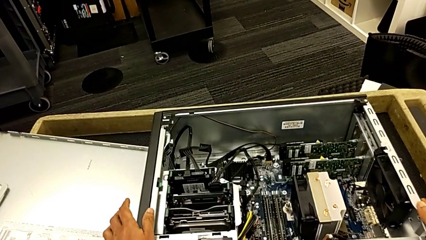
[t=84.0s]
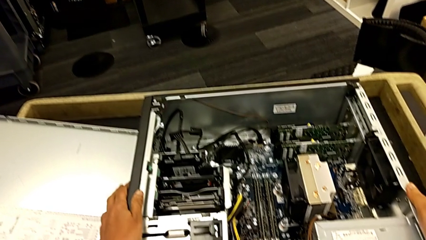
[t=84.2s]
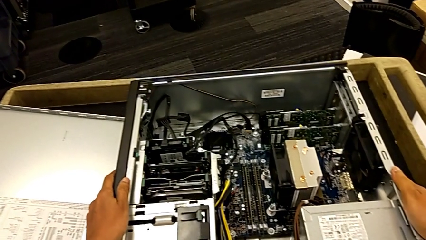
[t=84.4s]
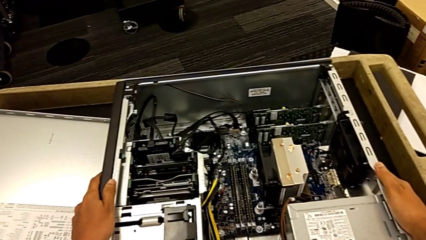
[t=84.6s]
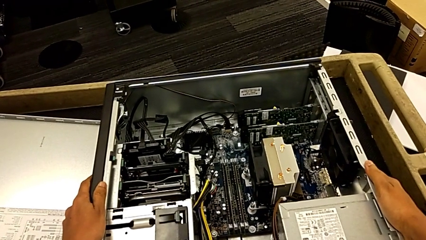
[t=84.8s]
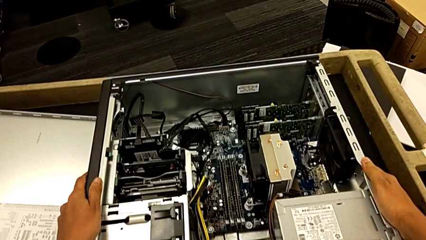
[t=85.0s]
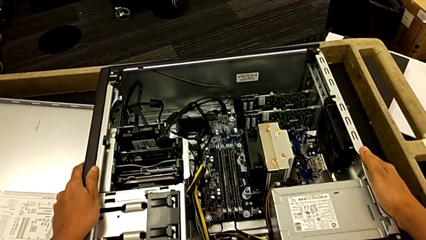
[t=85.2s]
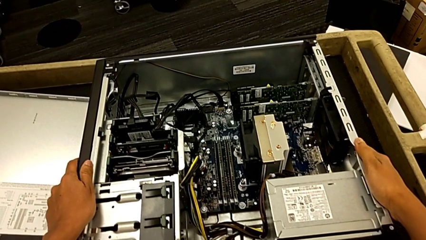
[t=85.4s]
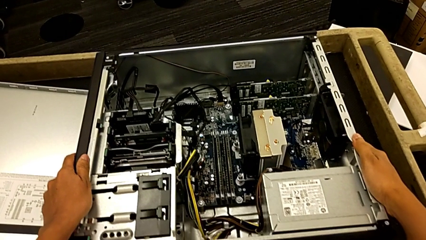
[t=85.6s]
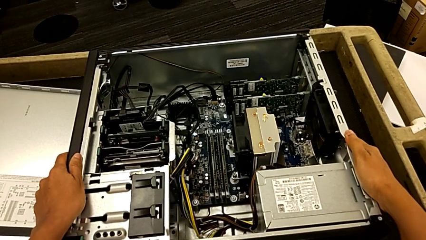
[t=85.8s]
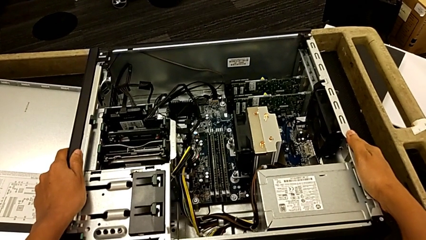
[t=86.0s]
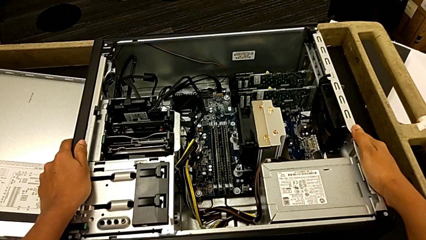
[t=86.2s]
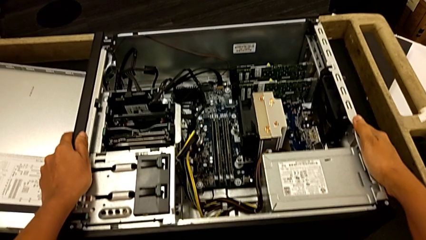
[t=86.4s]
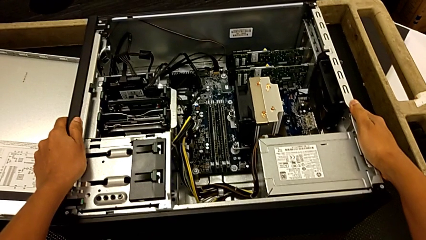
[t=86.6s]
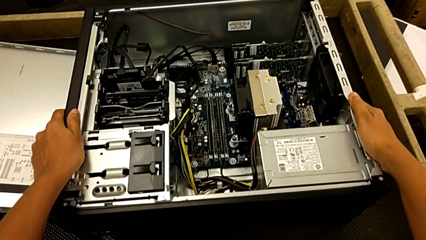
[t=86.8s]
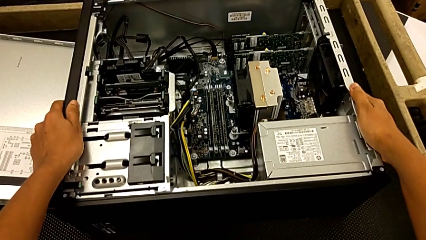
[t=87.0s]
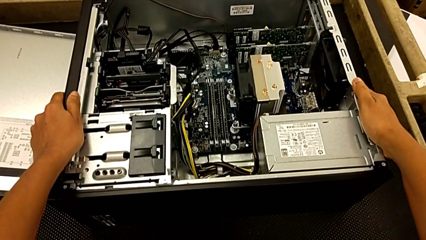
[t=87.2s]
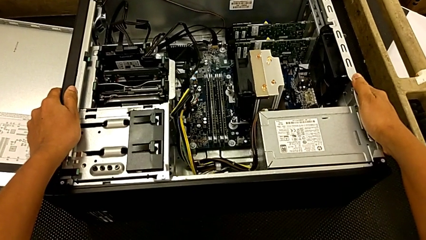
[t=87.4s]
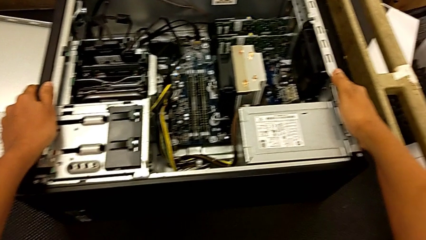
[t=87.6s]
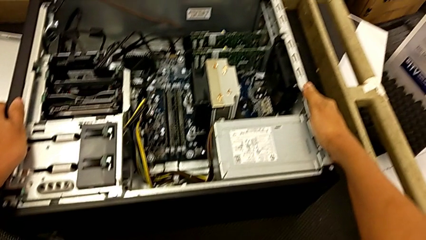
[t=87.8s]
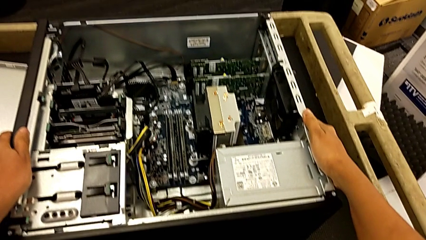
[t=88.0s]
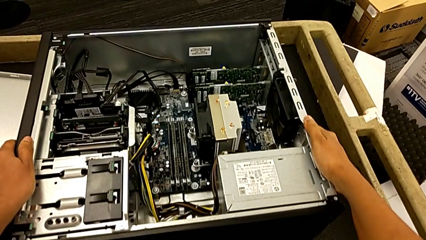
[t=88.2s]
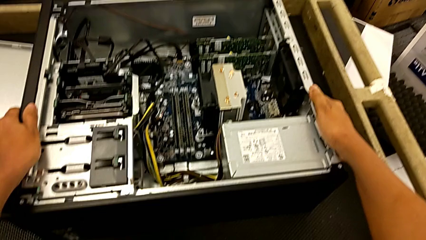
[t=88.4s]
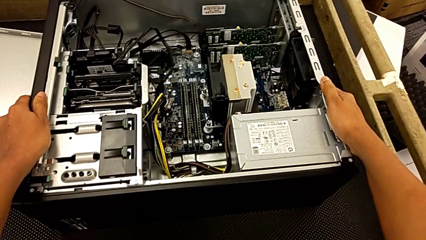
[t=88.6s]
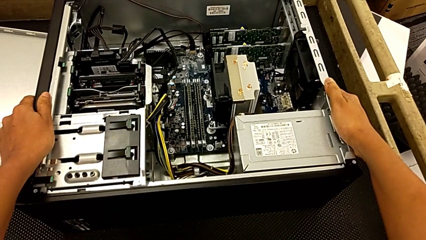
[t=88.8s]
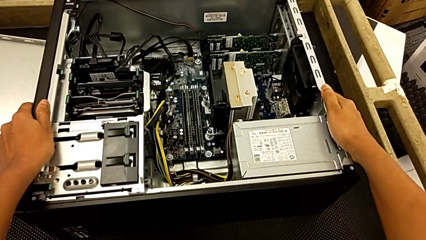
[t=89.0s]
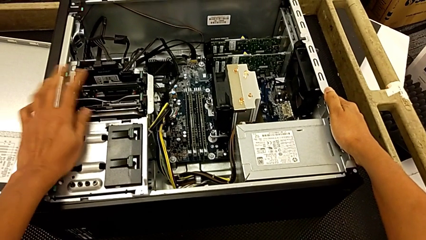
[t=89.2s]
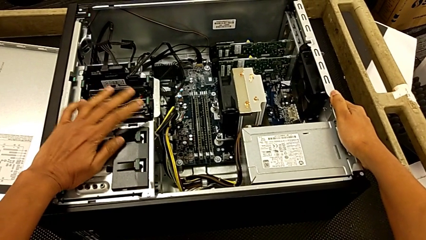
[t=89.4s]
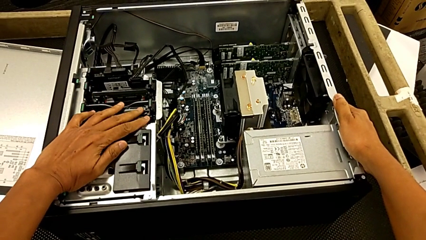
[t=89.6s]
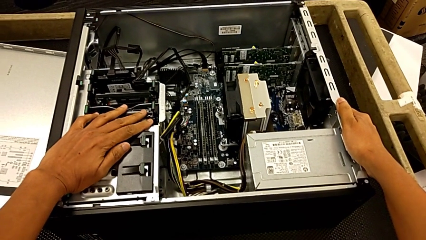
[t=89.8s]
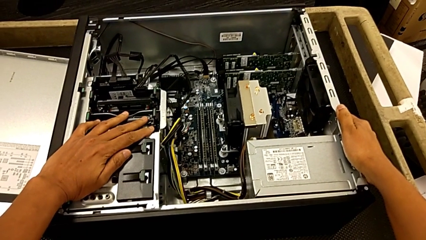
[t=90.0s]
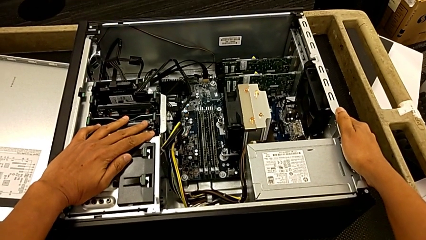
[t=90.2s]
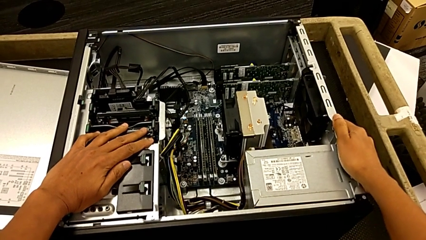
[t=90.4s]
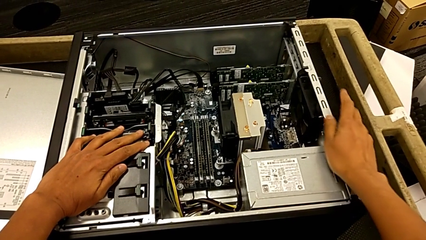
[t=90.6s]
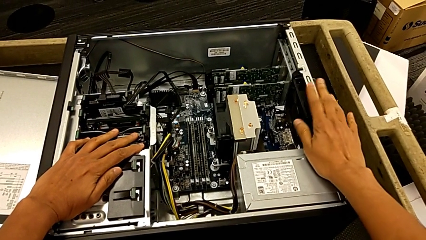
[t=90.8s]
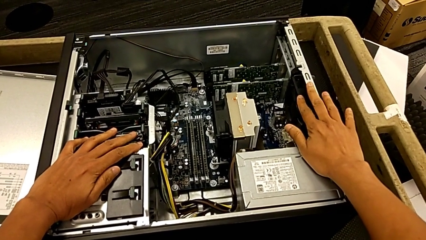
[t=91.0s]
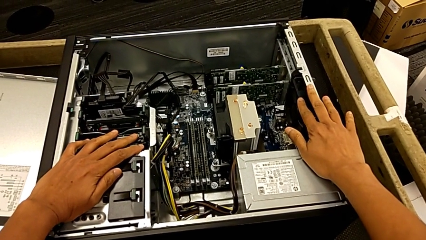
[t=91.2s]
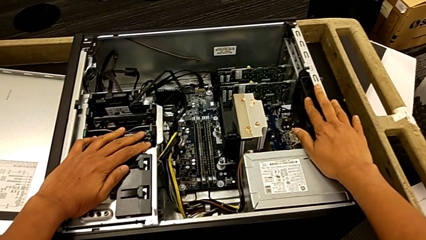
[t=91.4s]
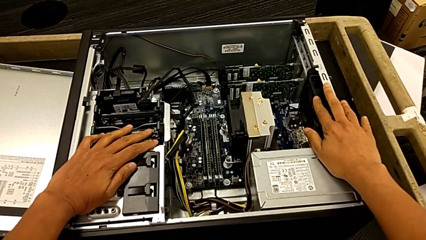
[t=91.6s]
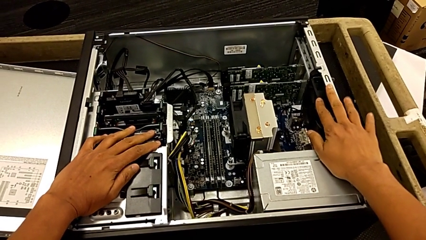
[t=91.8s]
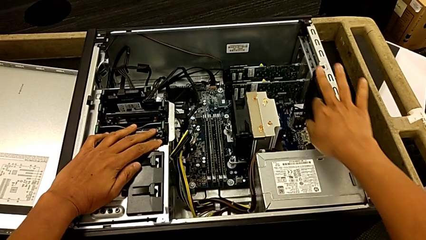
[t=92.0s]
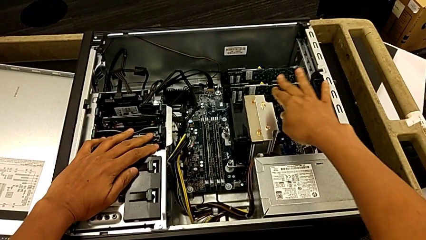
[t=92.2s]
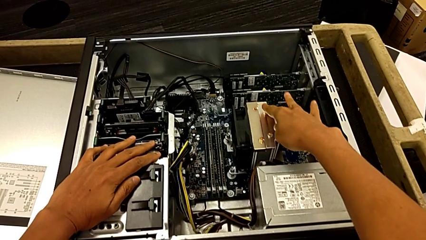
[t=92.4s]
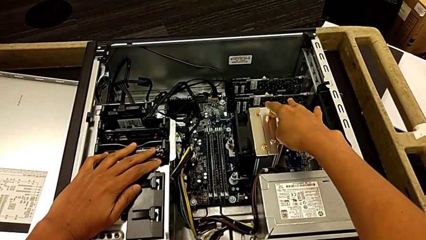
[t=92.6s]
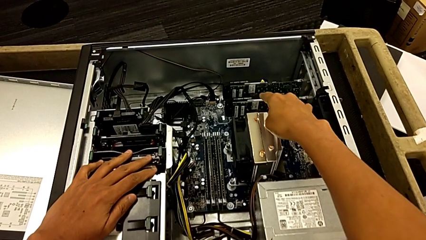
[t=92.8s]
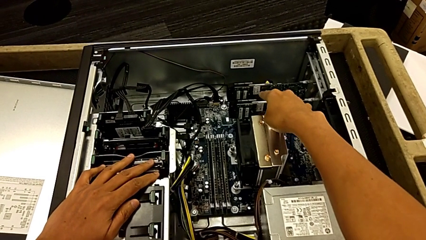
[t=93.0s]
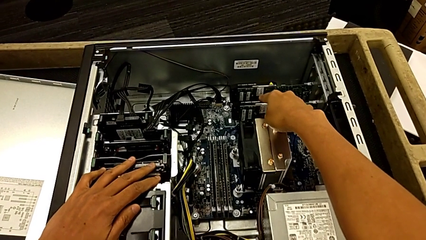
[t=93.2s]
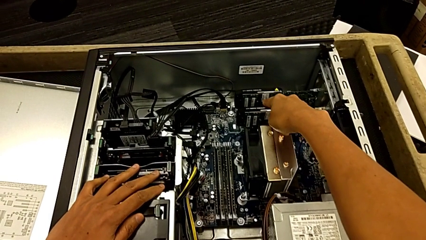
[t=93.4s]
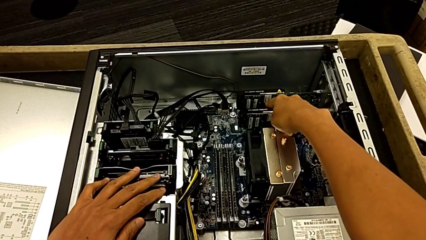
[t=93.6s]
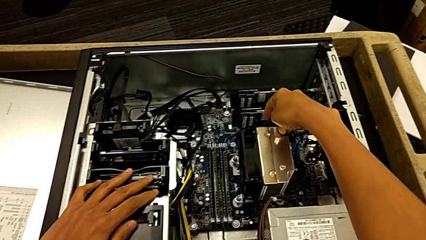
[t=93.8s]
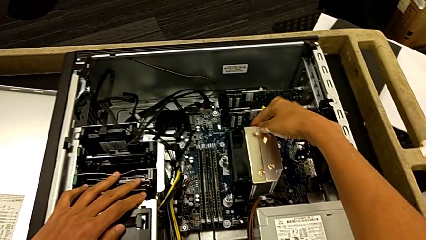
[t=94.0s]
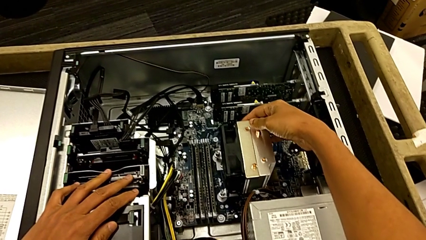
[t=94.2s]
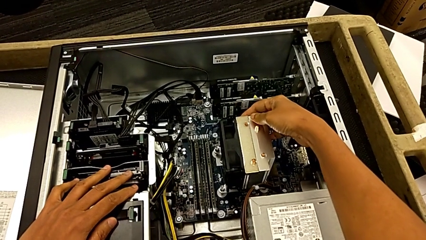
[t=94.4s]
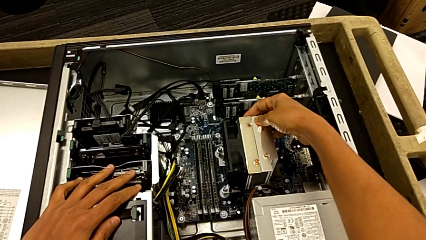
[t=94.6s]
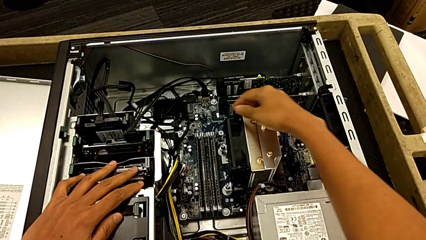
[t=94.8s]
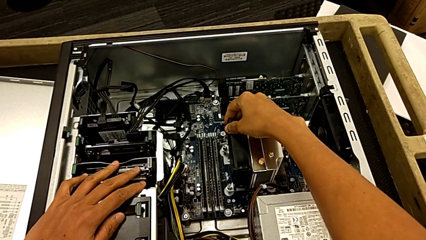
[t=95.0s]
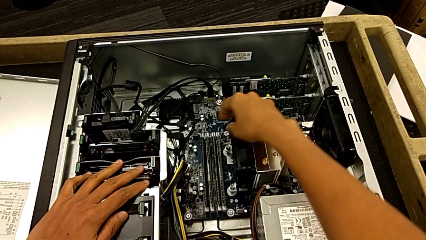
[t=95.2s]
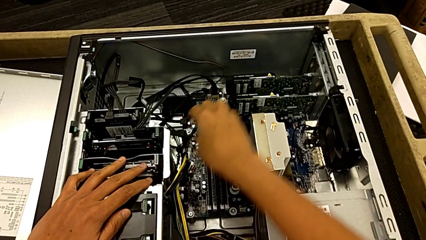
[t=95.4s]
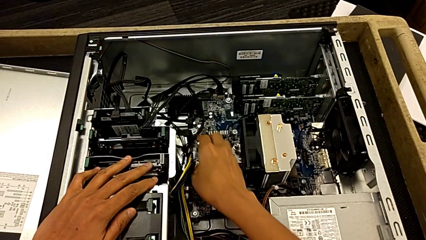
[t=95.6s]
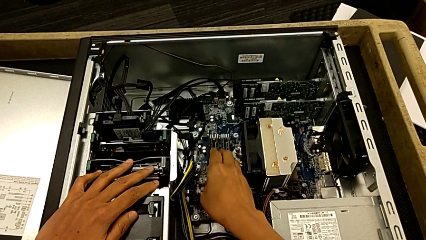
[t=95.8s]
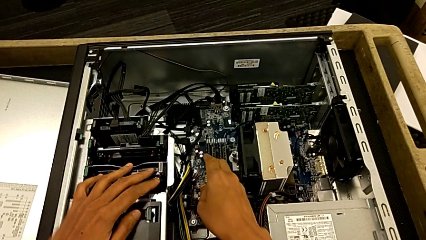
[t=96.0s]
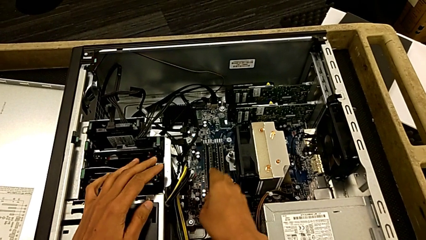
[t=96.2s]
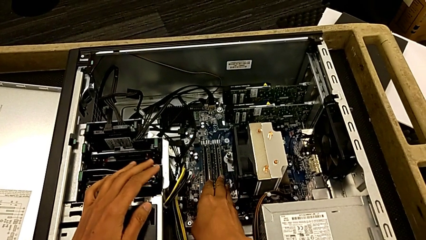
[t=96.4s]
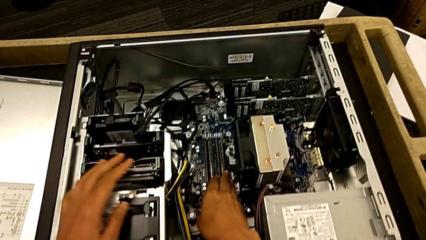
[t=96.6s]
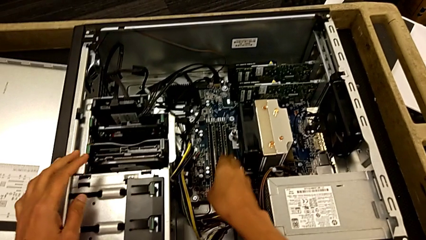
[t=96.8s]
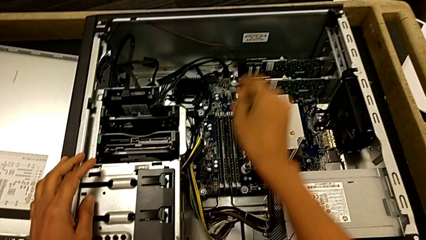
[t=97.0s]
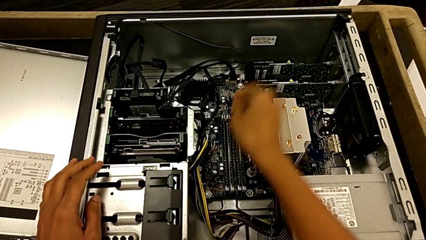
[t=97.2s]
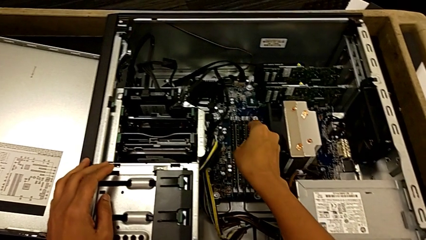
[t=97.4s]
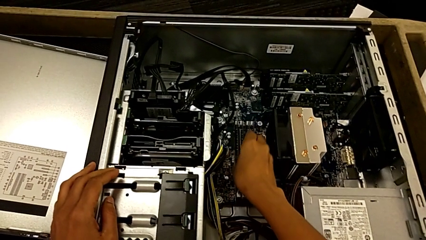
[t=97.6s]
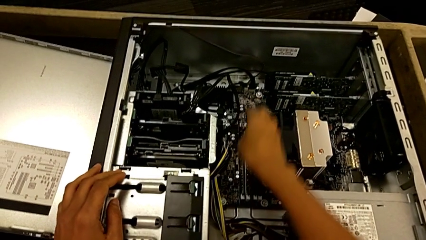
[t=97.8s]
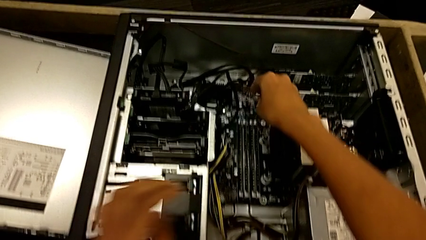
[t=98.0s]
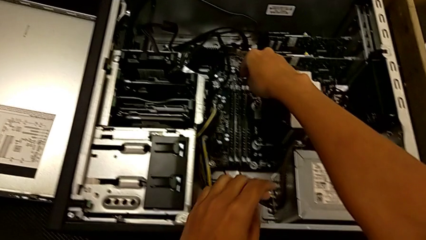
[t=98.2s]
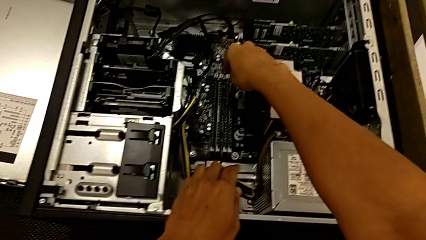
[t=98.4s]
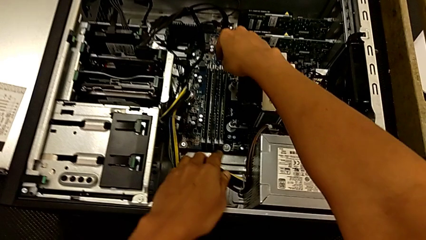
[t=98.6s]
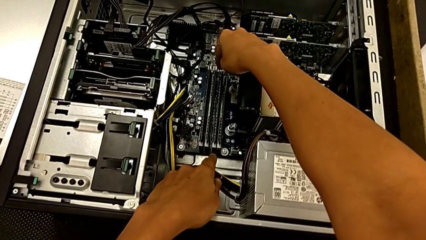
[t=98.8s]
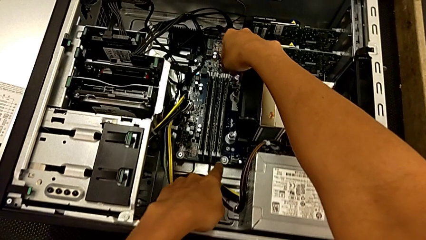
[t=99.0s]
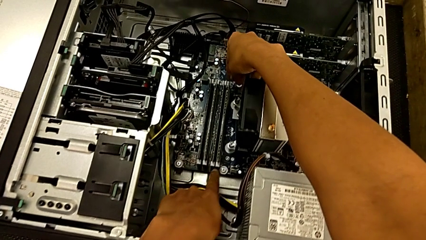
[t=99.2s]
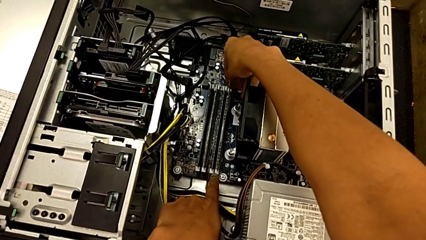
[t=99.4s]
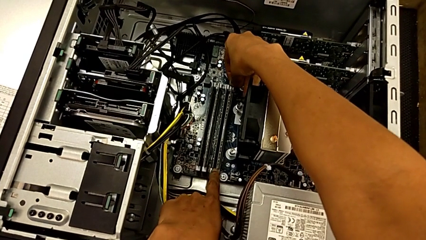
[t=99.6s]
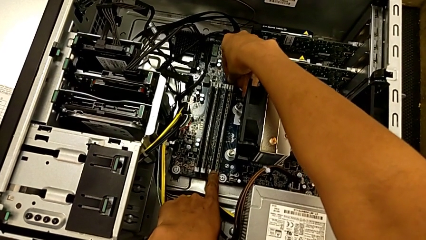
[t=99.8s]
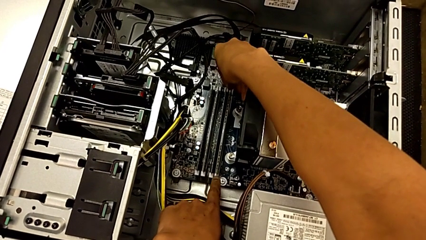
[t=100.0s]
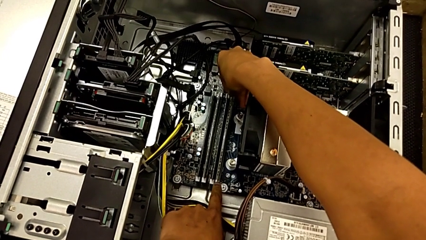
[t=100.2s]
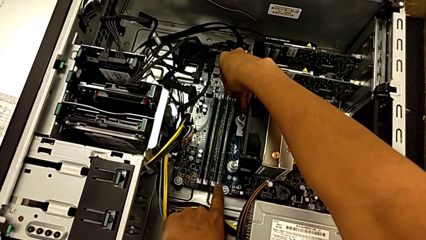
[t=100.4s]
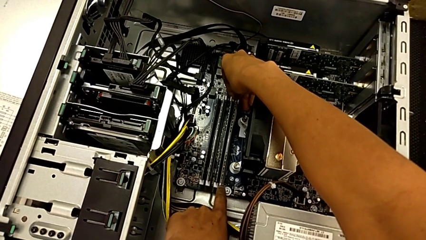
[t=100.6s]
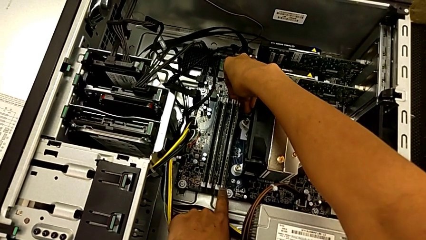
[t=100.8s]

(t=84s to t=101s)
The camera wearer is removing the RAMs from the computer tower. They grab the computer tower, touch the computer tower inside, inspect the computer tower inside and touch the RAM.
